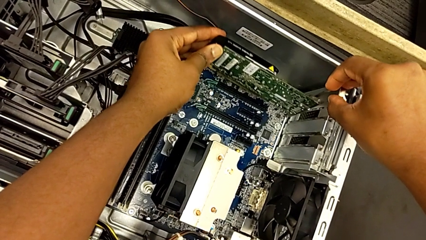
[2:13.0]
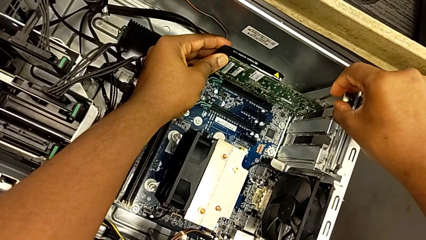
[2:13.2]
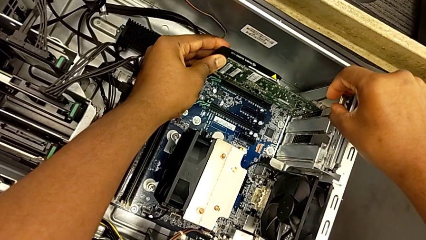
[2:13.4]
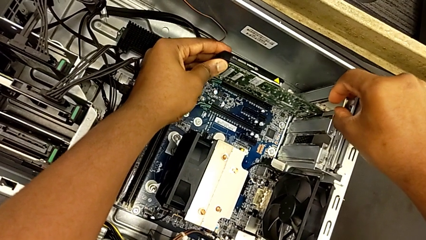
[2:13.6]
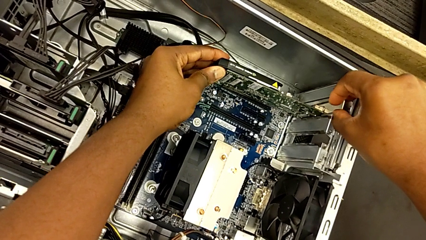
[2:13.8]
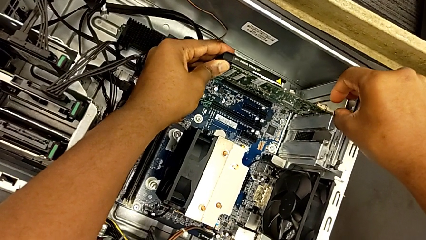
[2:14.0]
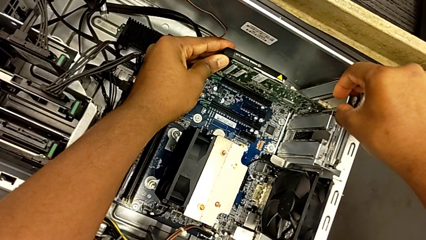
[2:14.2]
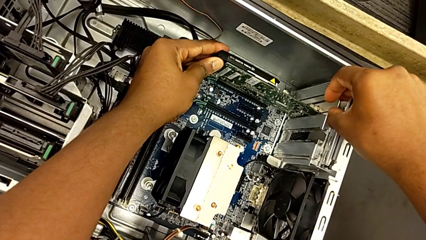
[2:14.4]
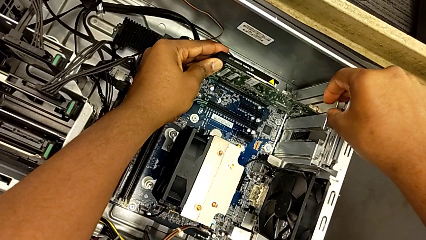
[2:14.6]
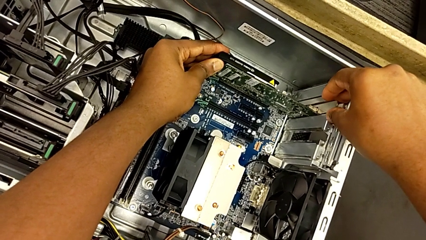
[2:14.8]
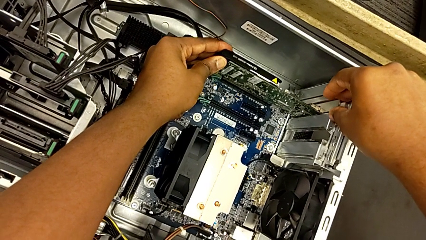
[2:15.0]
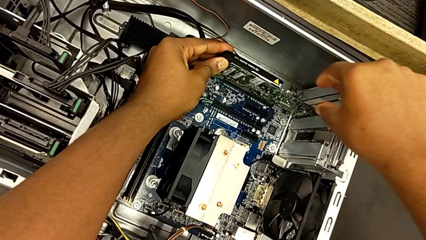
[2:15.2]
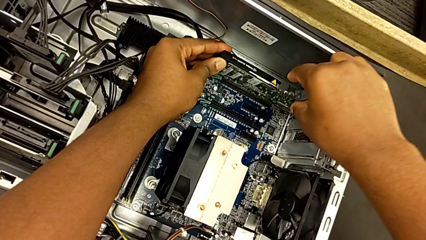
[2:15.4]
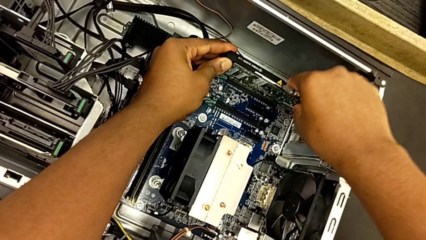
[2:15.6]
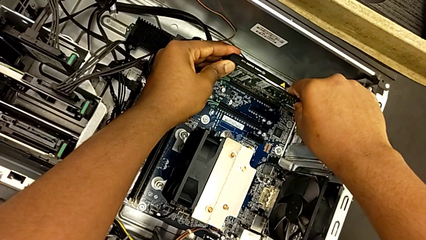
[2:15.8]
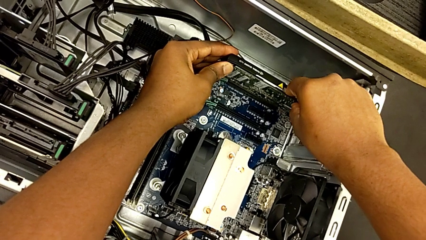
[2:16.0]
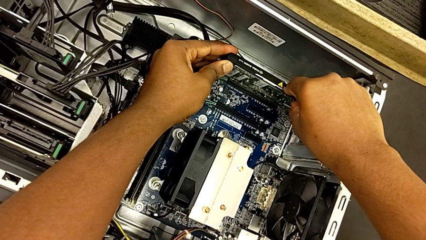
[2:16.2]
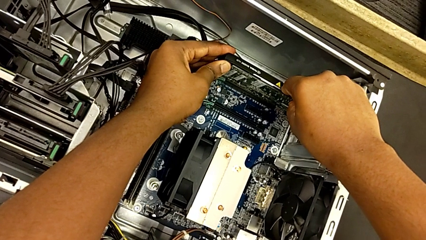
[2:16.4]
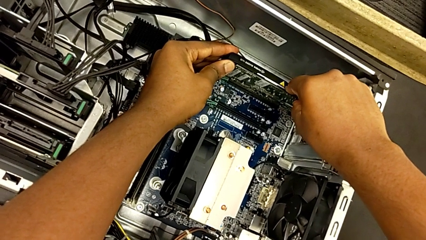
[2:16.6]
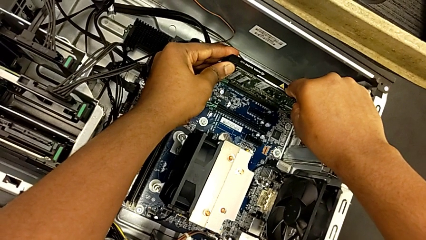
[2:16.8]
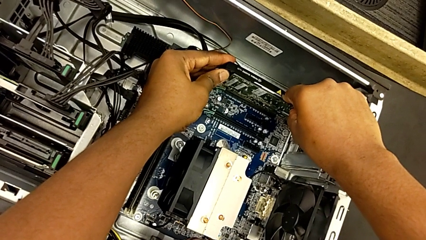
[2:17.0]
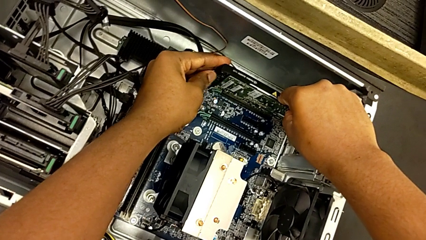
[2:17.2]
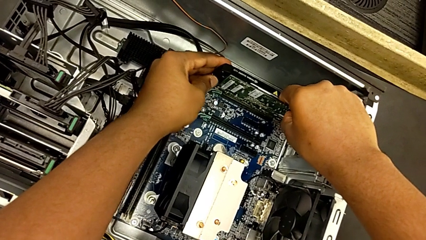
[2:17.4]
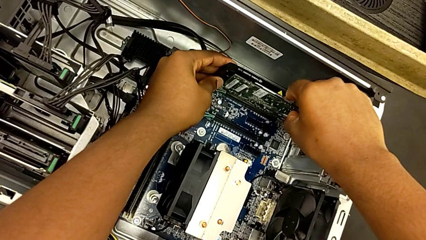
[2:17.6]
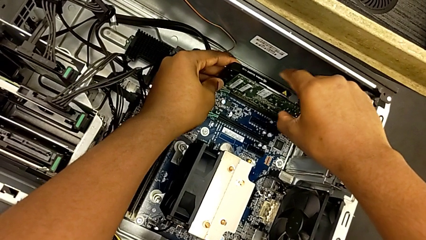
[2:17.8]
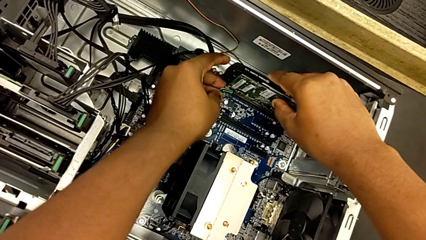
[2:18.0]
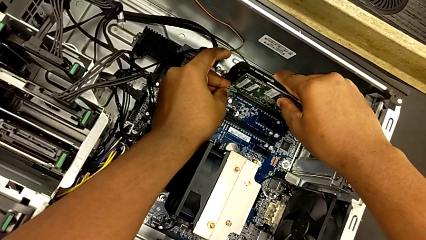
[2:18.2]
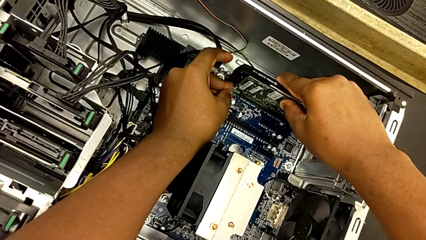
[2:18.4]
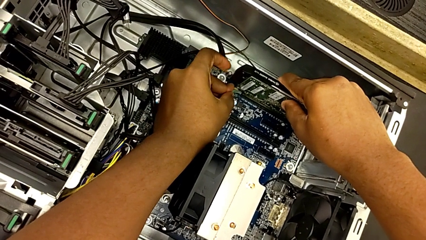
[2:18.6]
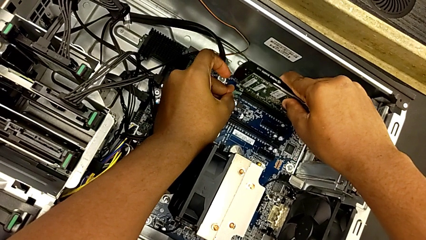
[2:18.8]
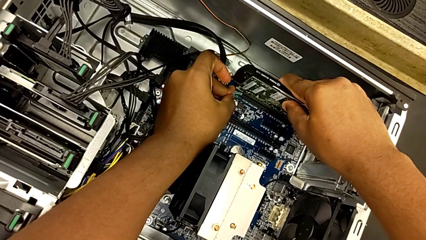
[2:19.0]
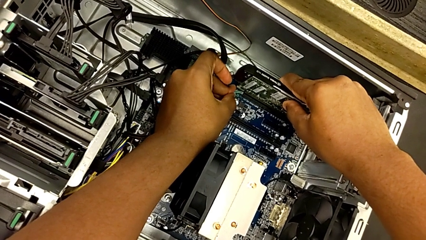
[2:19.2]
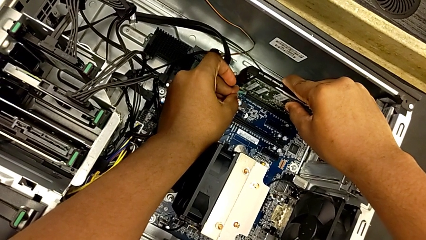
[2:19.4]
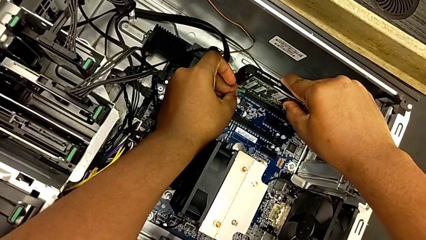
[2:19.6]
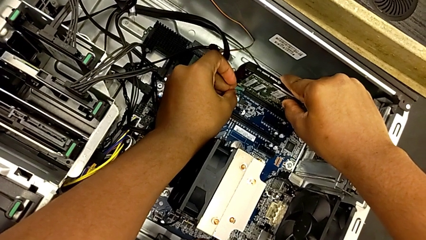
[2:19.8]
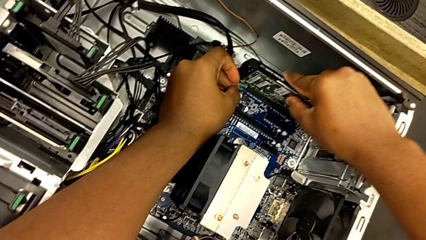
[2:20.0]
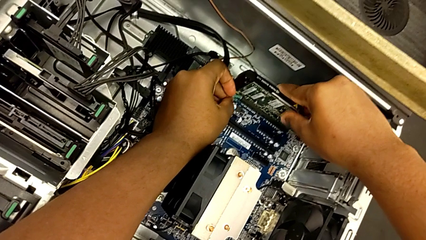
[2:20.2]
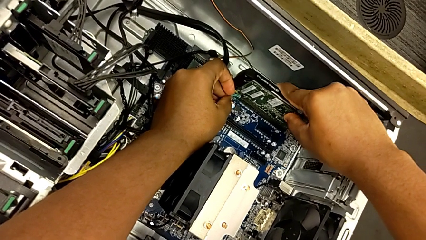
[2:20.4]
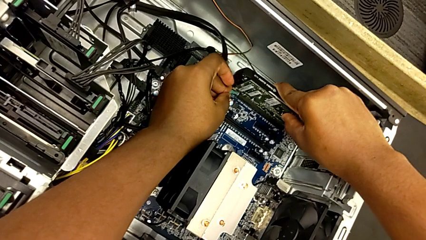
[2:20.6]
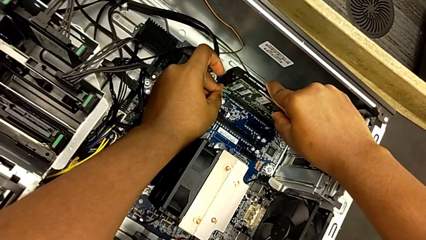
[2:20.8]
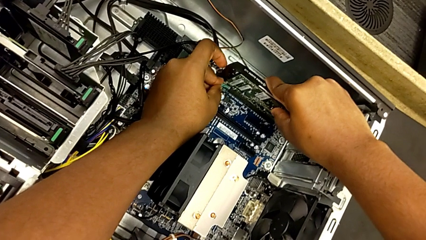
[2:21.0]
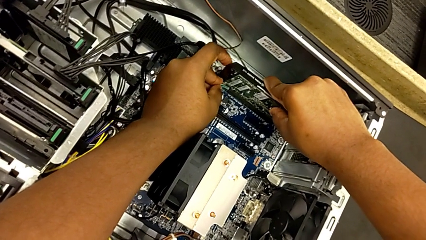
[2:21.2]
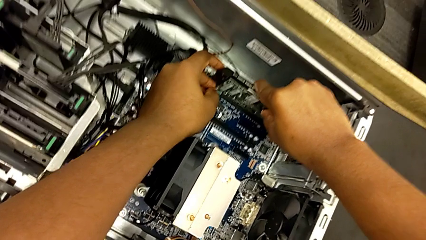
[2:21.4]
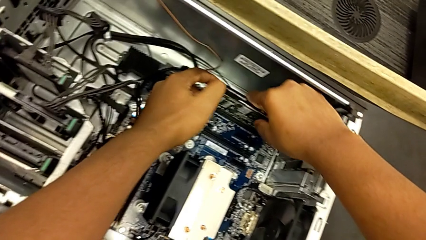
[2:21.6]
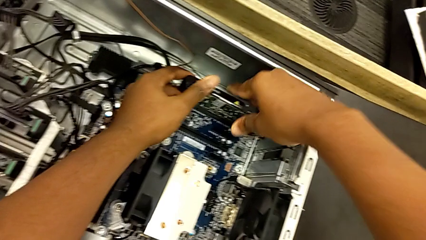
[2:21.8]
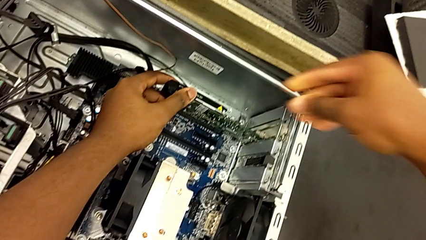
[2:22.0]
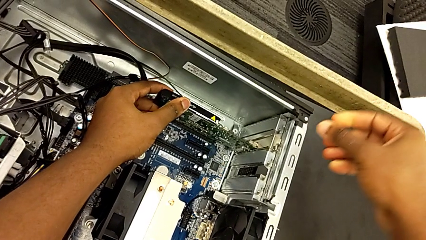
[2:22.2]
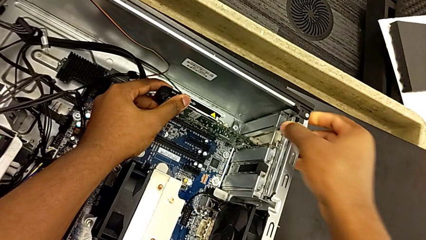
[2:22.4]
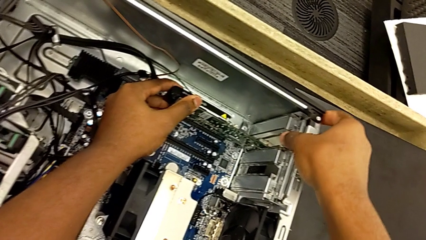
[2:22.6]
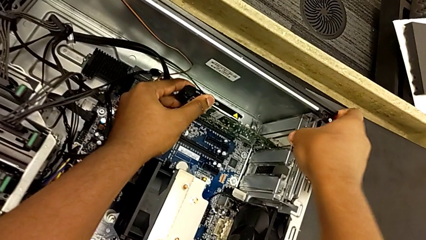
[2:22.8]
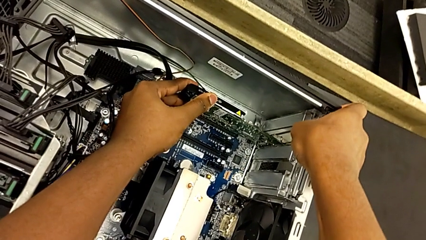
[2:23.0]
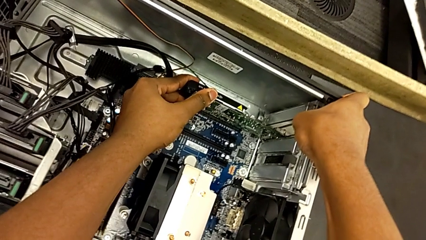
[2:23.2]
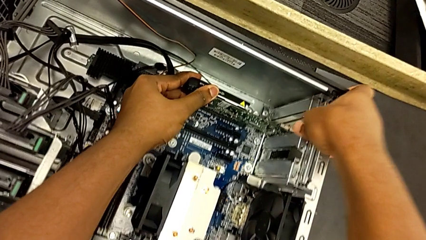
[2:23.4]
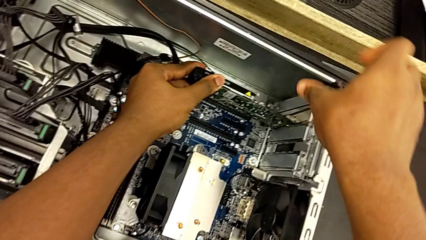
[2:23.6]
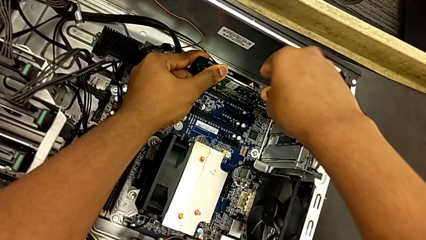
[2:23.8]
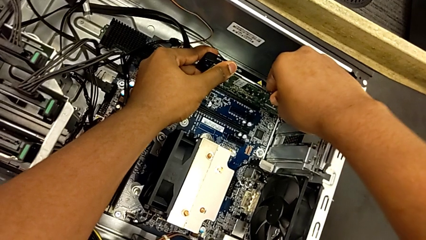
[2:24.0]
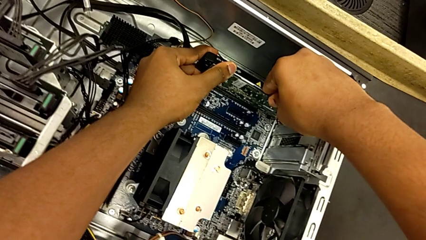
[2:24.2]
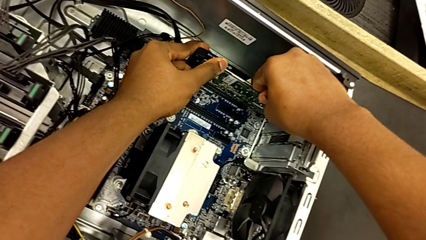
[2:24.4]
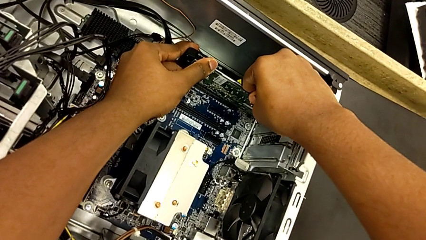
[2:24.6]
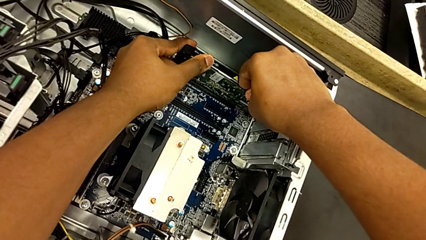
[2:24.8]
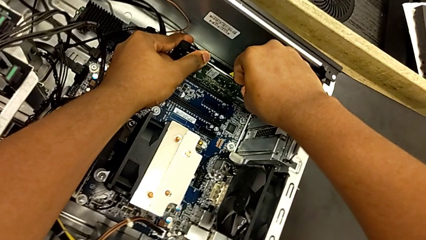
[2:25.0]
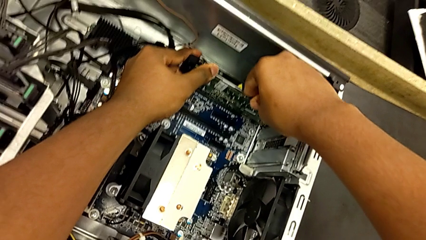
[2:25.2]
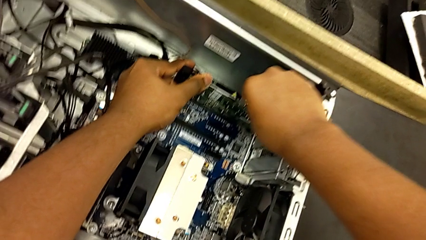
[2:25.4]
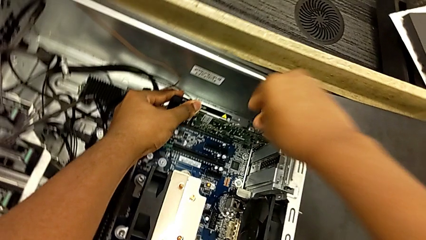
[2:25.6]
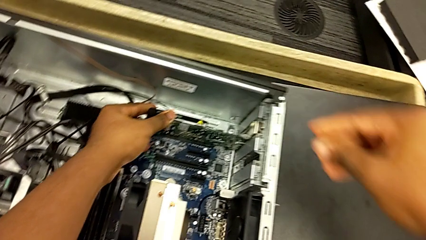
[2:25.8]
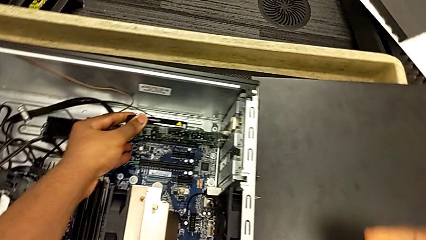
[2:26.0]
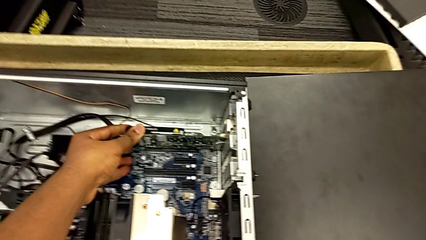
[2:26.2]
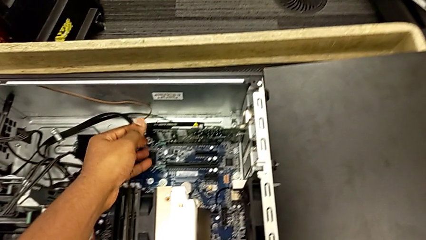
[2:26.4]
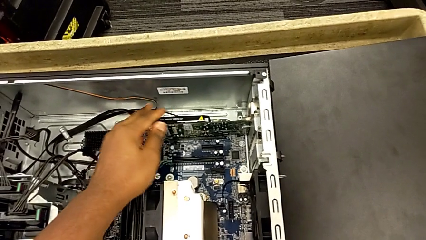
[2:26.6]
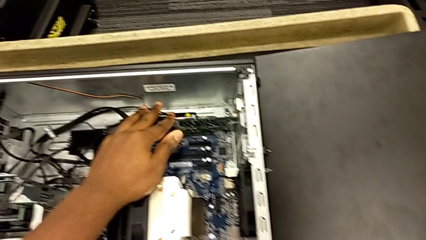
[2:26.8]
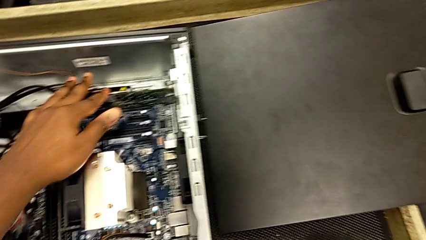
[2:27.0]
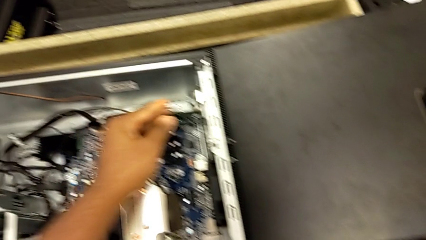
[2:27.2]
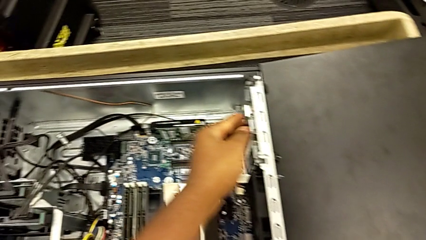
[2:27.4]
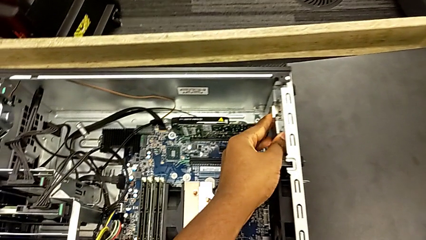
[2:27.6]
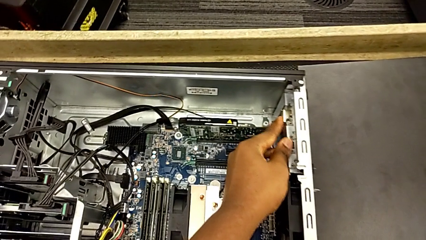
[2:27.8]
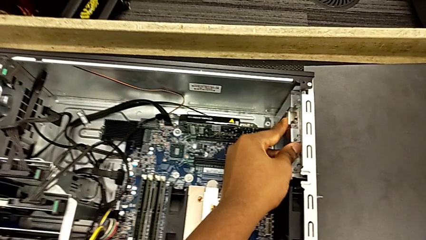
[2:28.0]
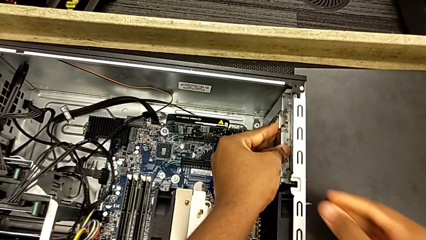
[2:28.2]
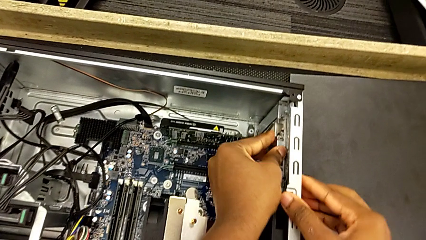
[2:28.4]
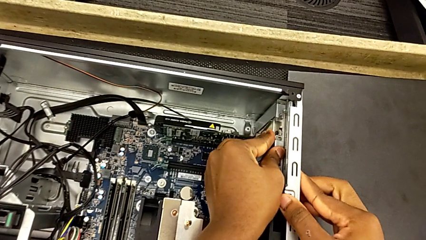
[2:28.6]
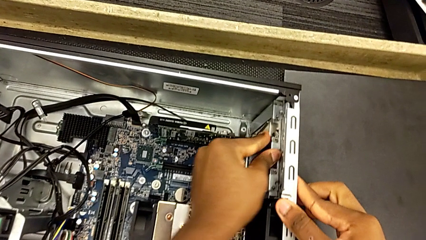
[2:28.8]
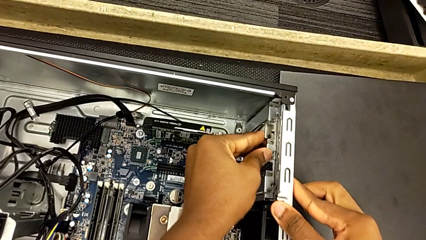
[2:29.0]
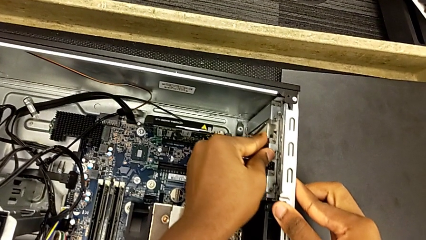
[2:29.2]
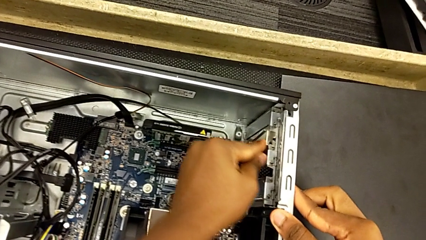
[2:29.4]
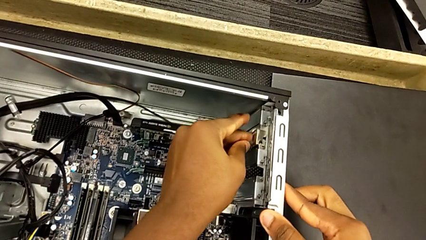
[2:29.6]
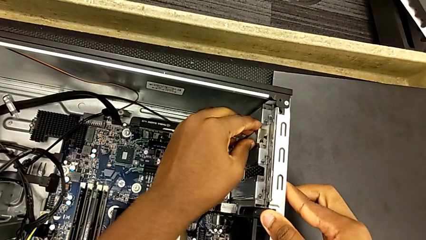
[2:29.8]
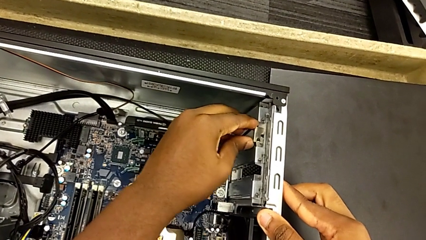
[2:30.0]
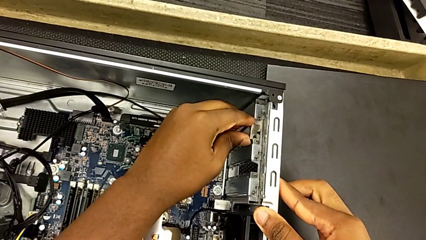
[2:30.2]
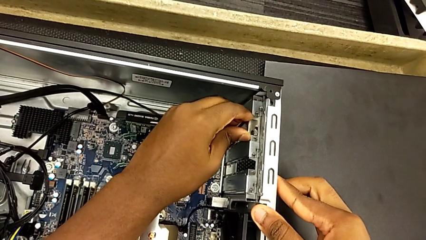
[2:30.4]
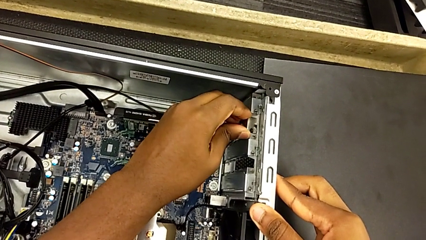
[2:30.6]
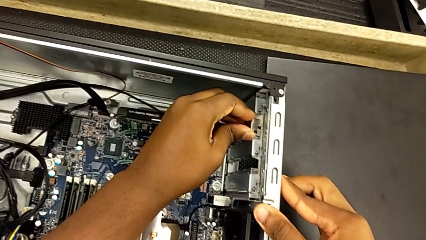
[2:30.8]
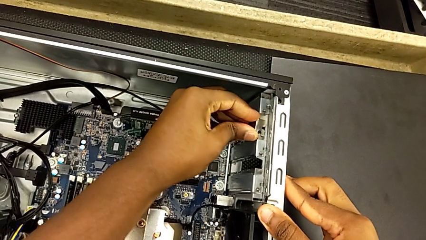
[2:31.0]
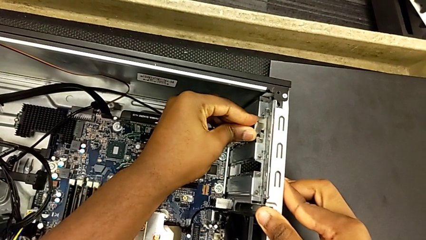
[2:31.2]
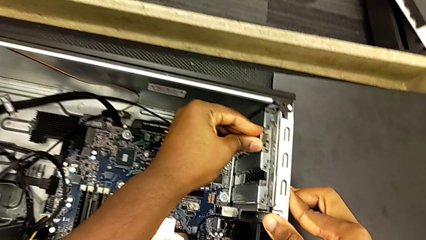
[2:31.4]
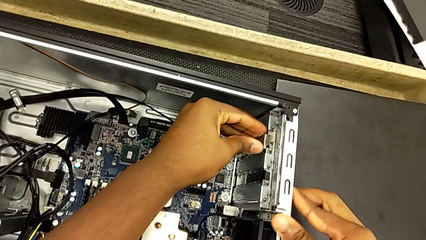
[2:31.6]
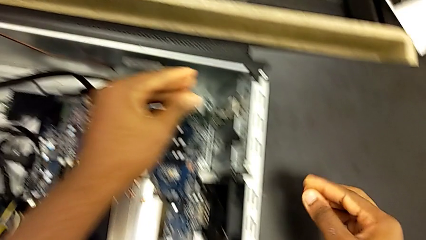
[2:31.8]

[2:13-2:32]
The camera wearer is installing the second graphics card into the PC slot. They keep inserting the second graphic card, pull the green computer tab, grab the second graphic card, push it and inspect it.
